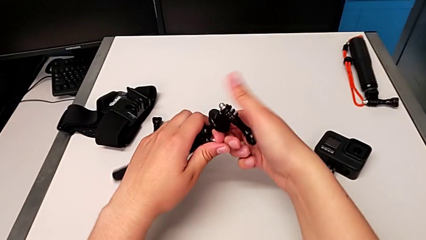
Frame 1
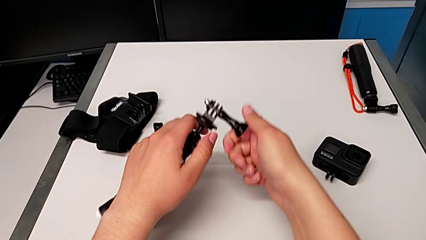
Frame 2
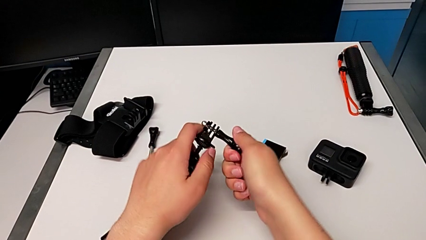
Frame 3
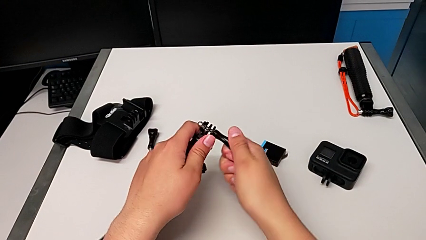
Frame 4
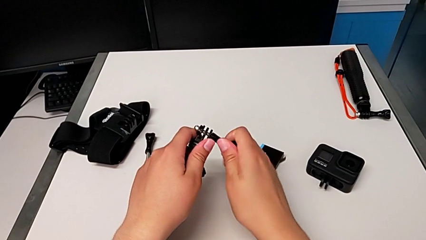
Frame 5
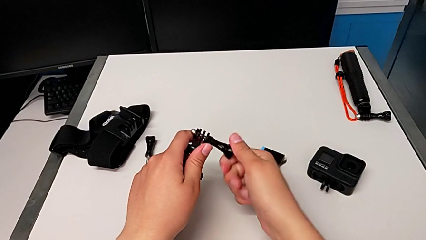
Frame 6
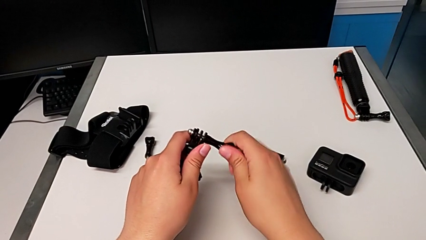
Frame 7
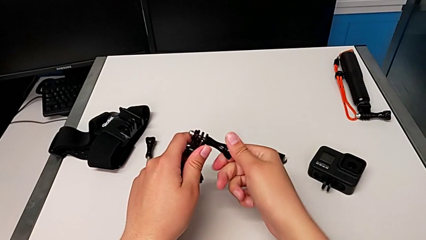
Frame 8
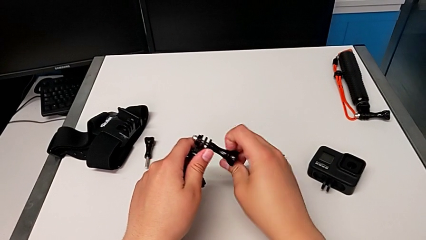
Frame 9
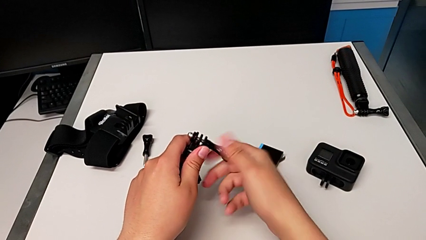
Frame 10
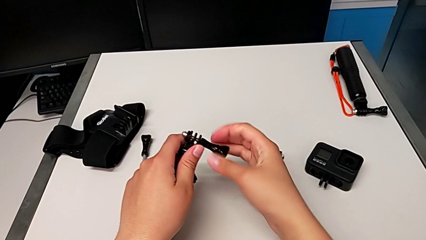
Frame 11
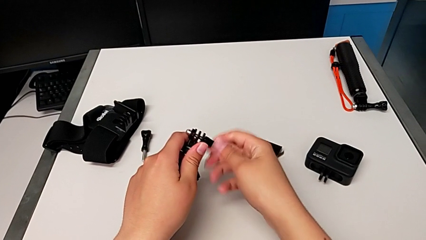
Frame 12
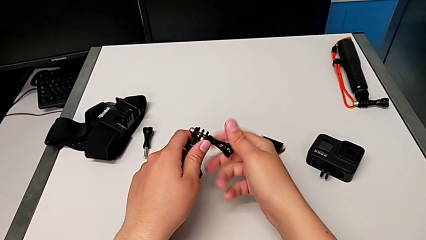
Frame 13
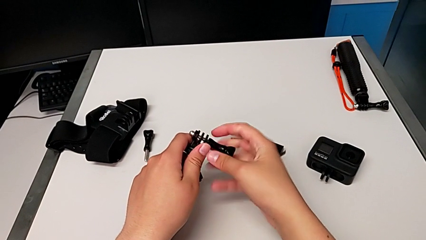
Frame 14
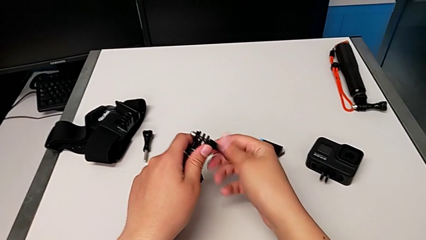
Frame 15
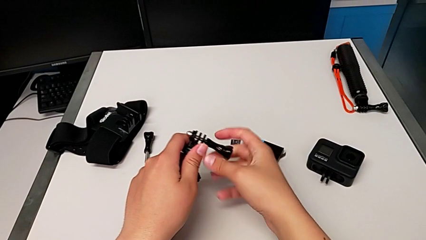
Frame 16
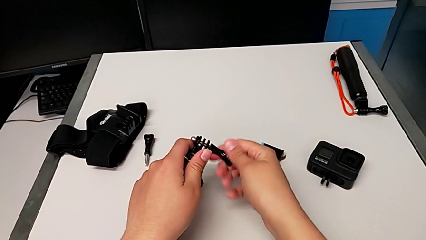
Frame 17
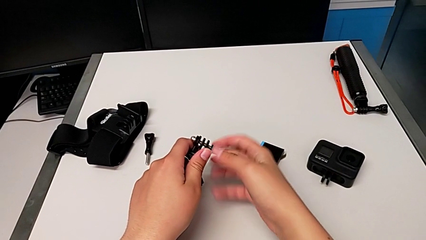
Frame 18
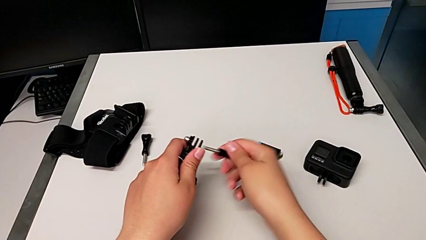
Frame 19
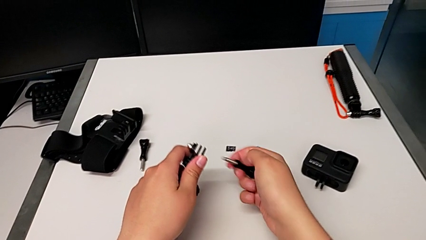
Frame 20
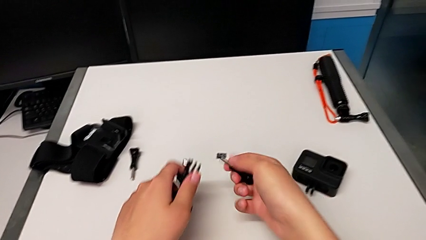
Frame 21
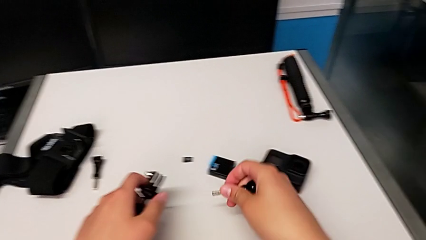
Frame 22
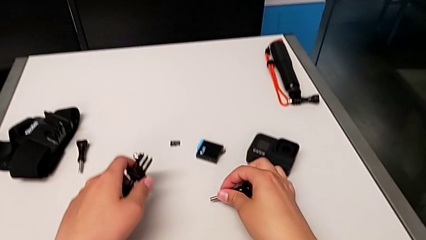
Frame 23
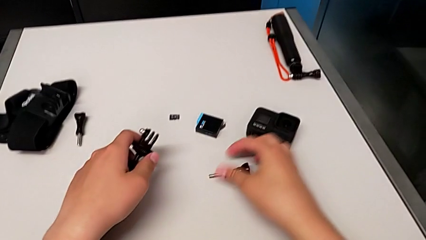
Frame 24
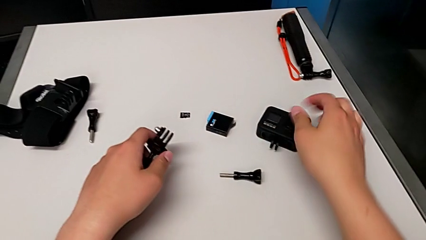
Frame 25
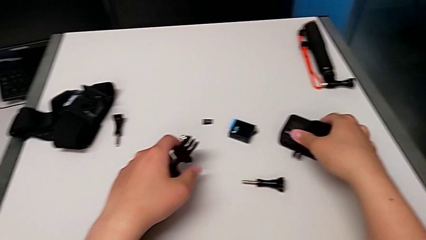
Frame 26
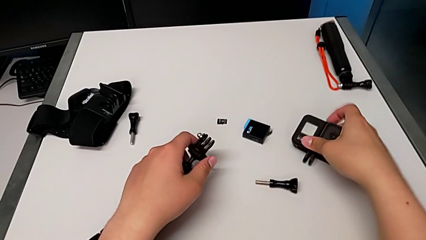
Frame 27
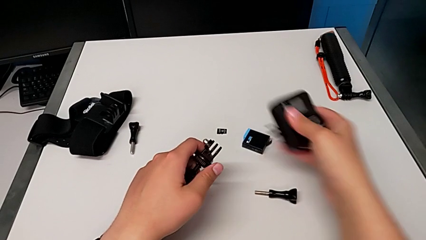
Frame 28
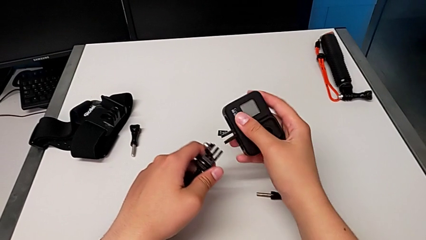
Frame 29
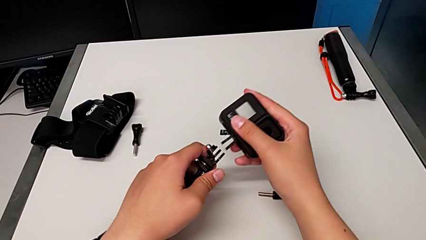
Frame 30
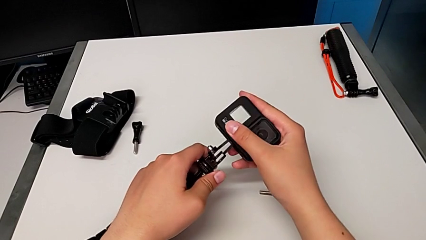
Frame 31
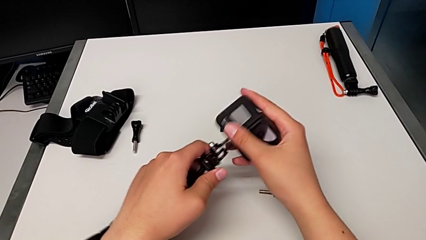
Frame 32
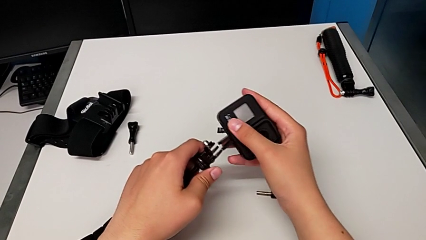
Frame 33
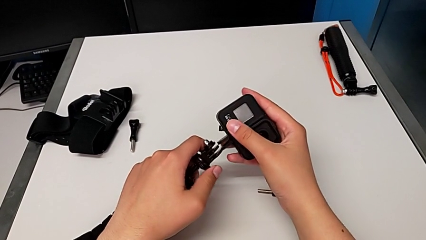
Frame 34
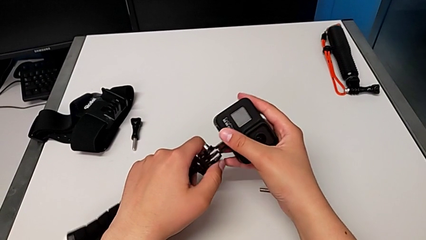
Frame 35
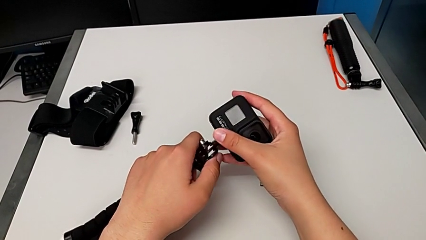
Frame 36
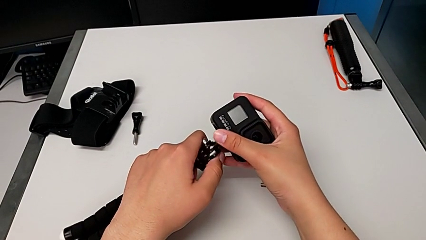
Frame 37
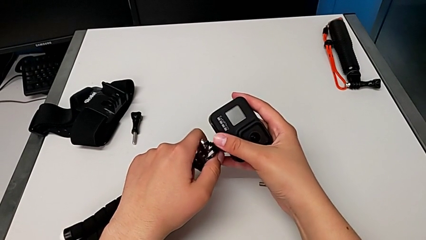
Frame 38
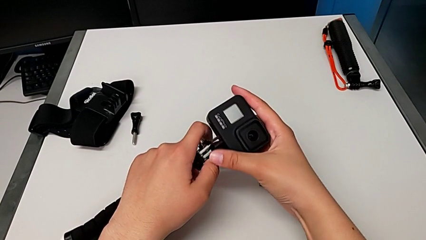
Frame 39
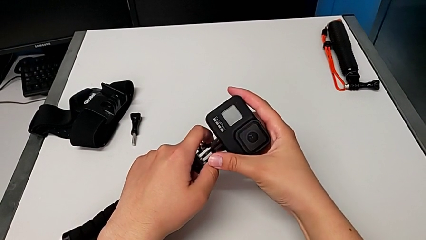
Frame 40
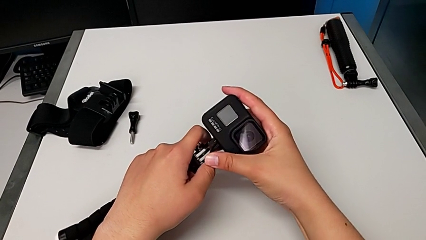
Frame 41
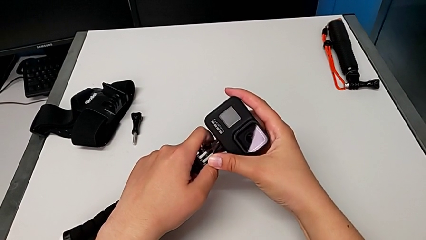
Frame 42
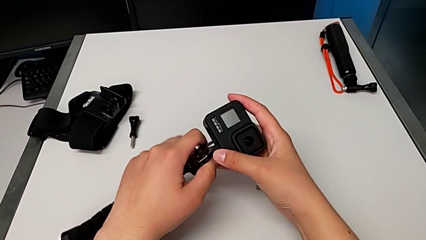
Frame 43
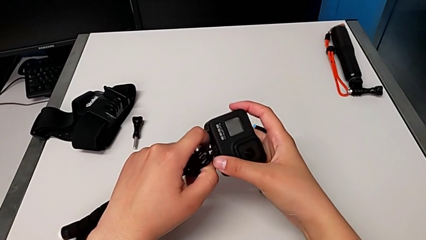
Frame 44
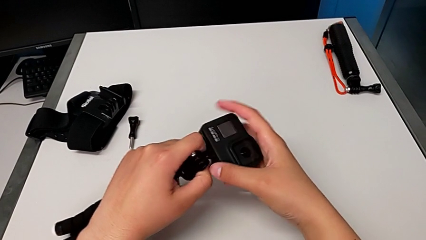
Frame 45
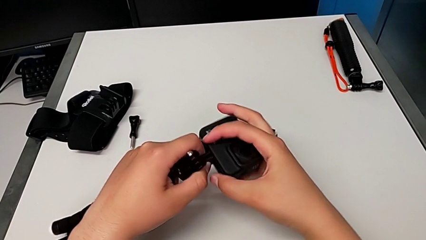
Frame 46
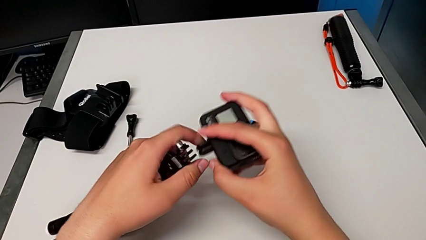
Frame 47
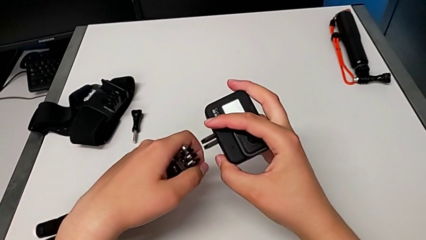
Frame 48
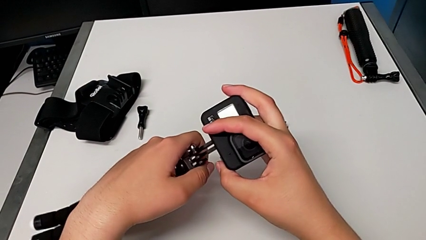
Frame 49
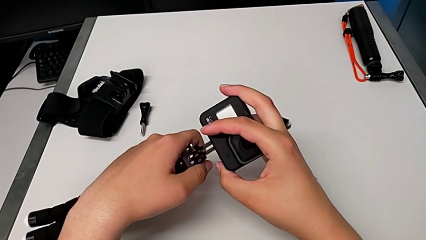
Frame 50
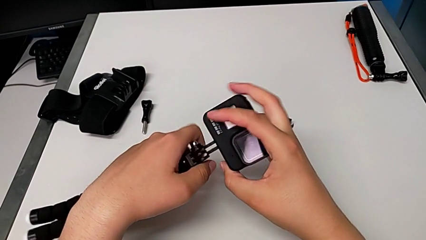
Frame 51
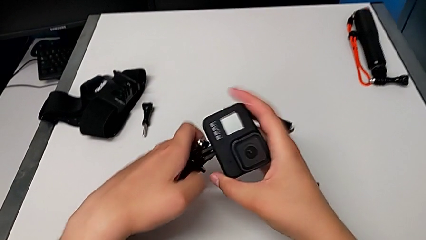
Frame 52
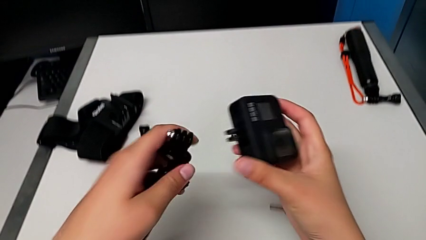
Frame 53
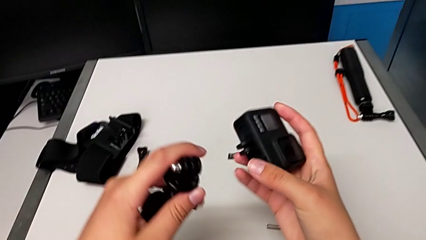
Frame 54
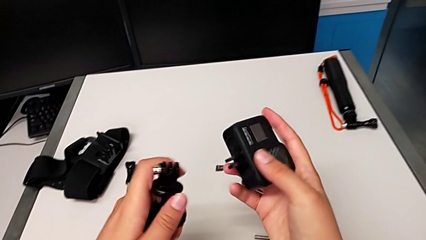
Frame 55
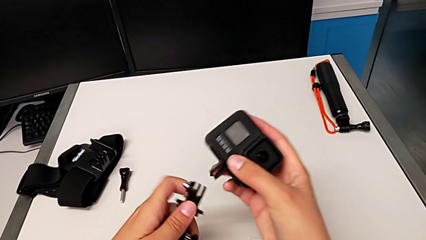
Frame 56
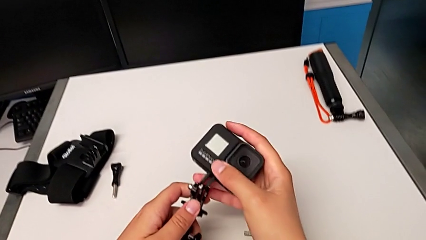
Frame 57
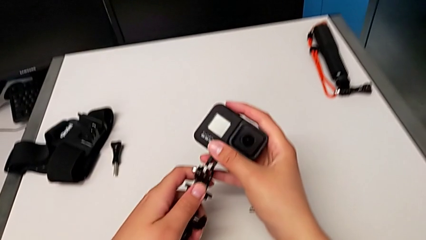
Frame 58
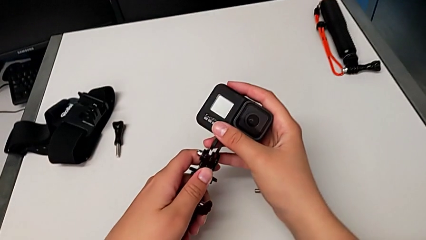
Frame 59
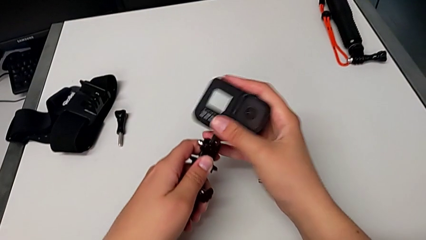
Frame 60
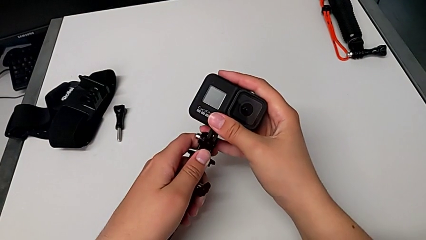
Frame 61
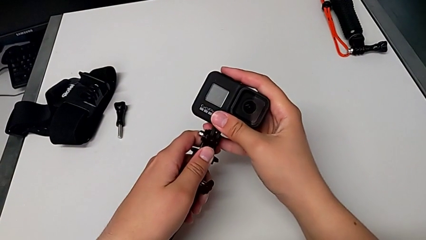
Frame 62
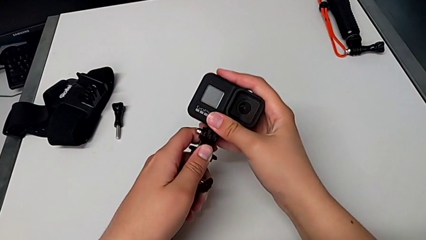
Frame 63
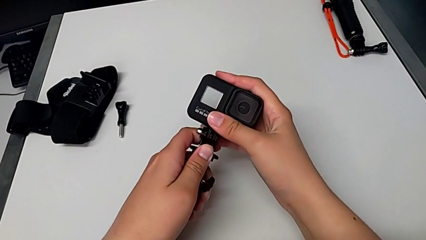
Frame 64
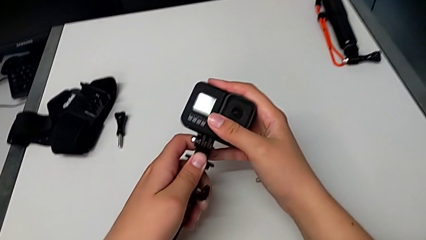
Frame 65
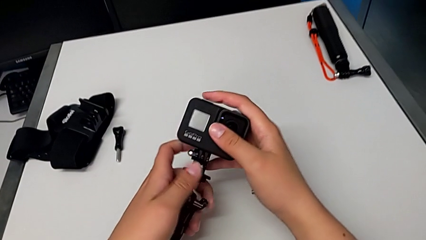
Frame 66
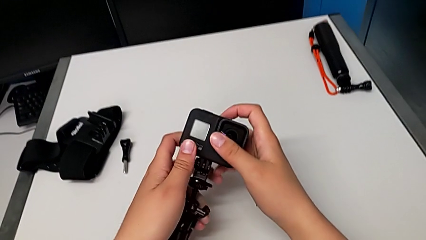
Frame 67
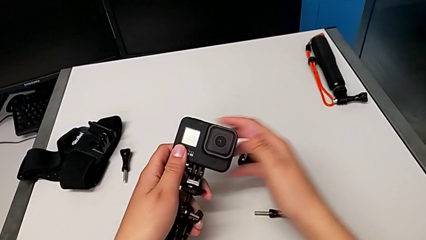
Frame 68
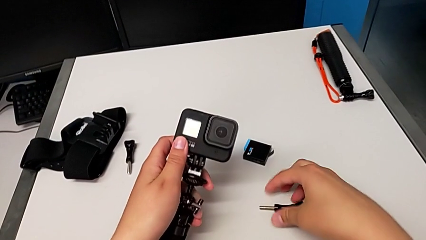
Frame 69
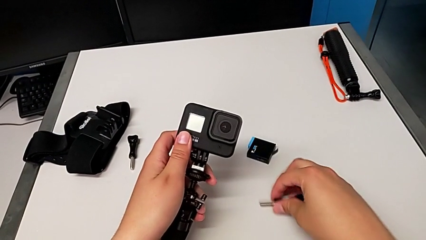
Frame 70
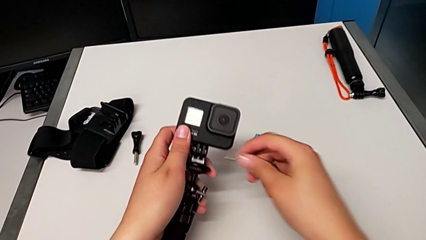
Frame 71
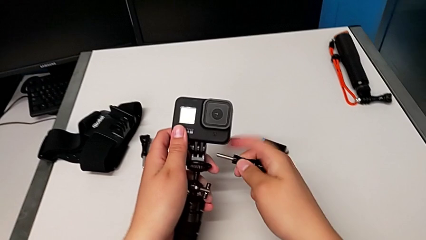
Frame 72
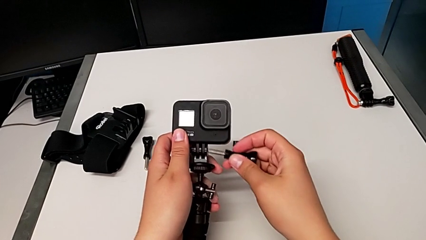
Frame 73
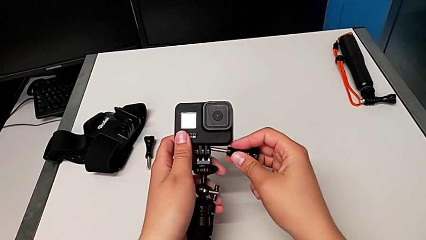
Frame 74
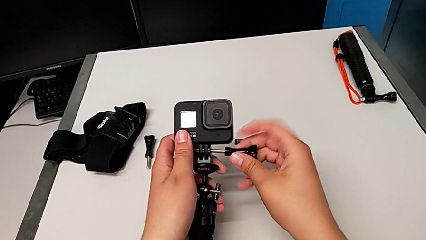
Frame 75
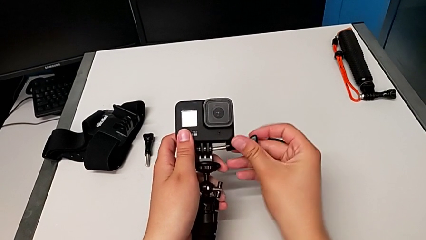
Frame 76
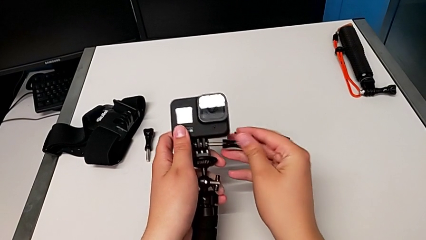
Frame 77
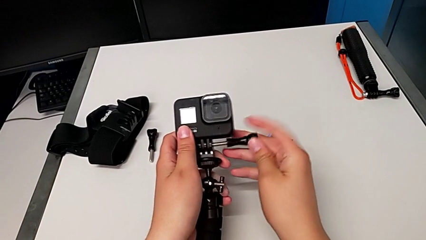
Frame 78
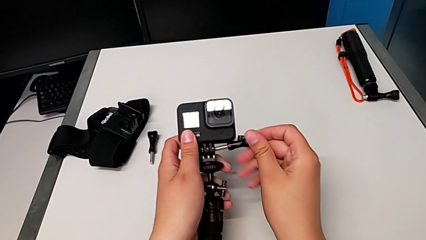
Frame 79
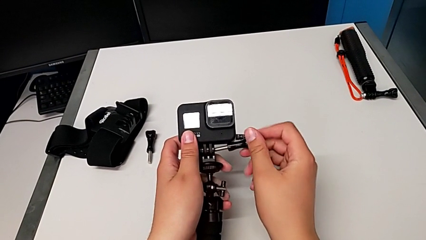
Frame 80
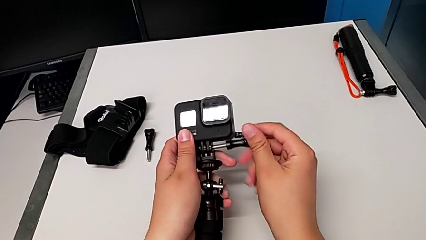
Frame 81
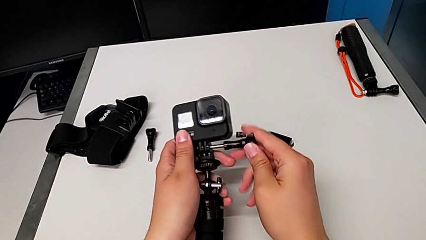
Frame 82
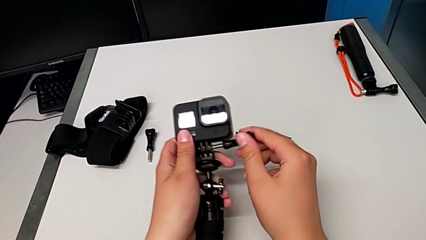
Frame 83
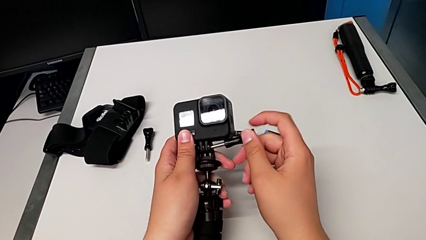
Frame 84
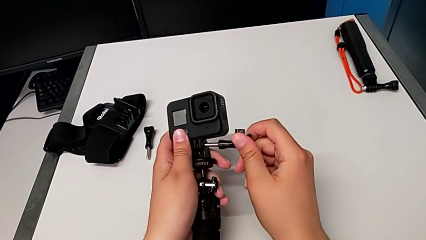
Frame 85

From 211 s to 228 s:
The camera wearer is changing to the tripod mode. They unscrew the screw, withdraw it, place it, wrongly insert the GoPro, which they couldn't insert into the tripod, insert the GoPro and begin to wrongly insert the screw, trying to insert the lock screw.
